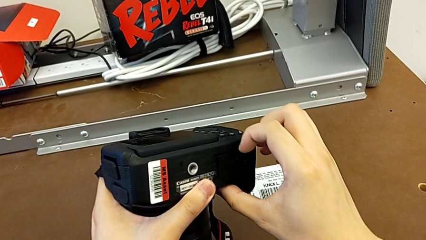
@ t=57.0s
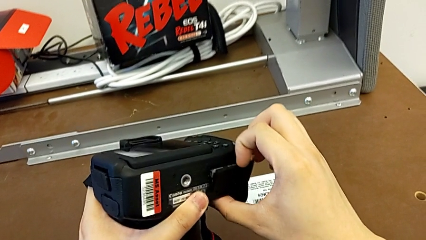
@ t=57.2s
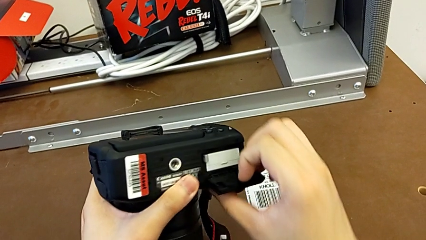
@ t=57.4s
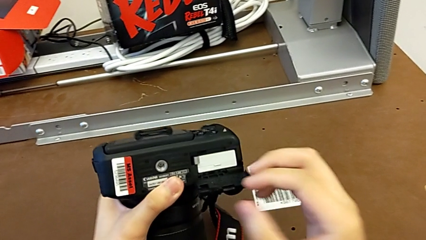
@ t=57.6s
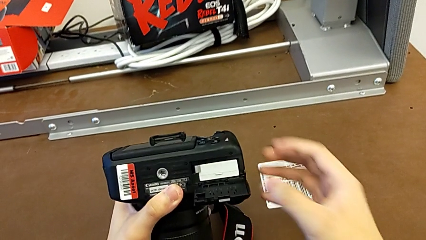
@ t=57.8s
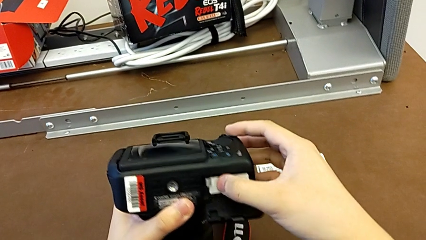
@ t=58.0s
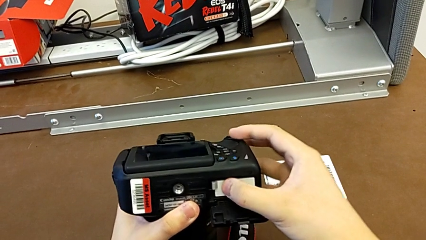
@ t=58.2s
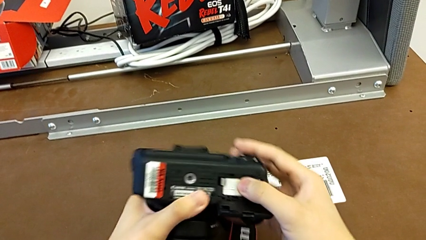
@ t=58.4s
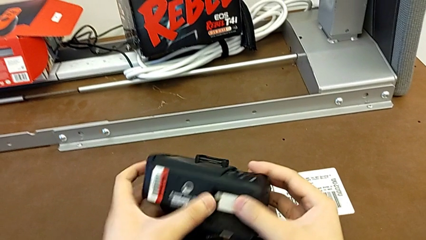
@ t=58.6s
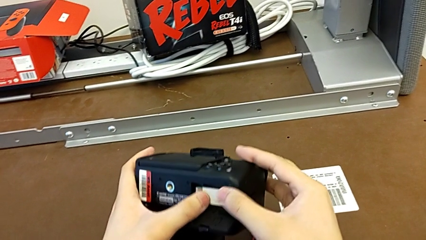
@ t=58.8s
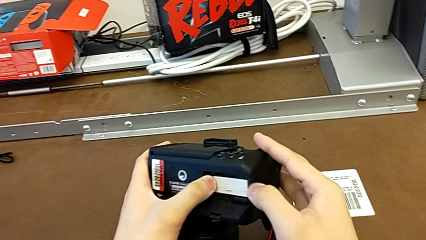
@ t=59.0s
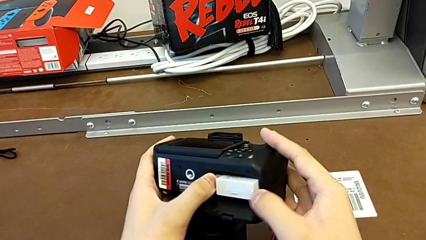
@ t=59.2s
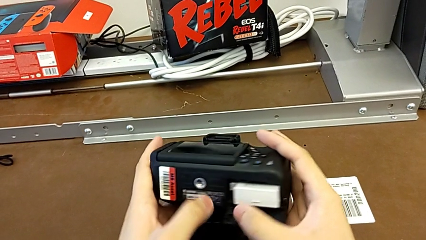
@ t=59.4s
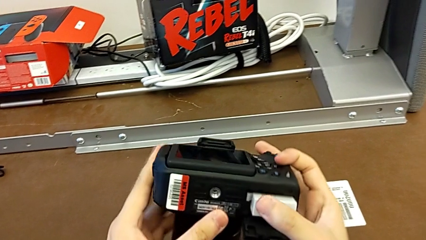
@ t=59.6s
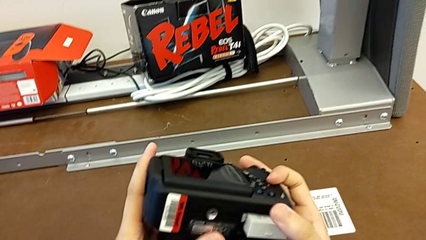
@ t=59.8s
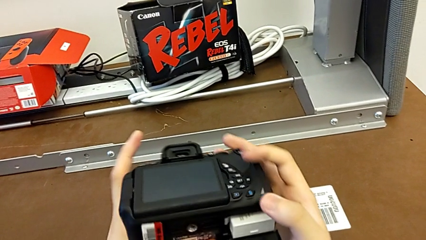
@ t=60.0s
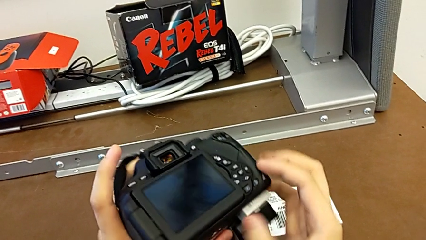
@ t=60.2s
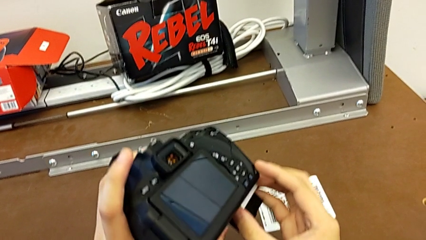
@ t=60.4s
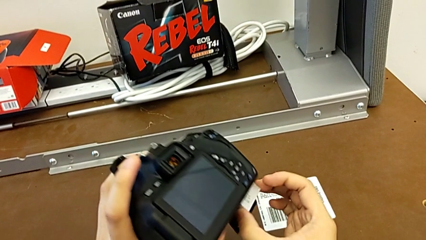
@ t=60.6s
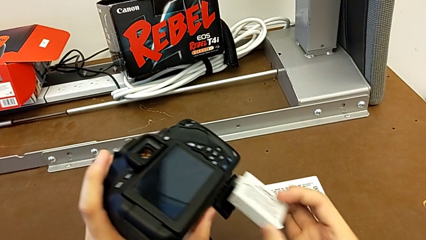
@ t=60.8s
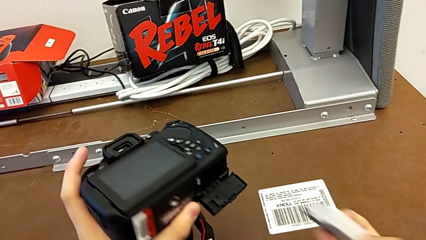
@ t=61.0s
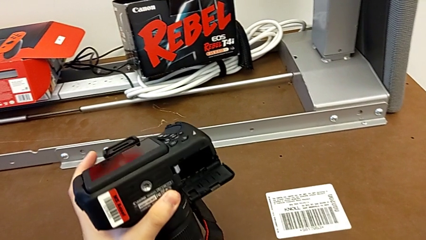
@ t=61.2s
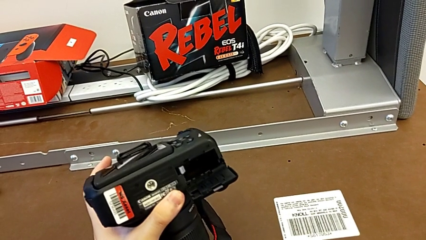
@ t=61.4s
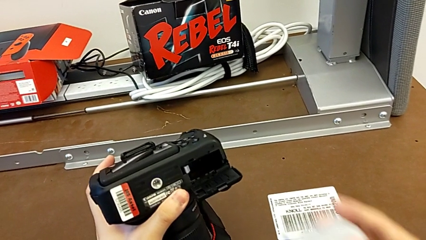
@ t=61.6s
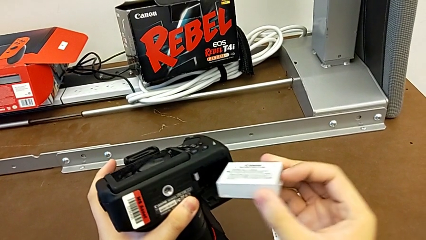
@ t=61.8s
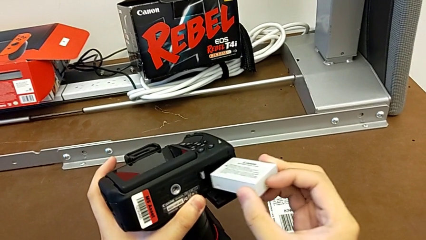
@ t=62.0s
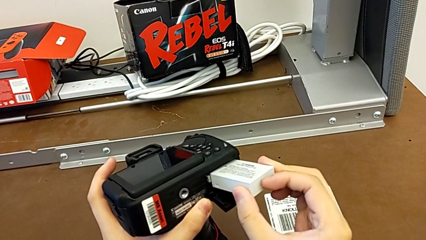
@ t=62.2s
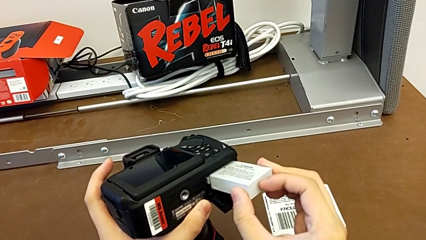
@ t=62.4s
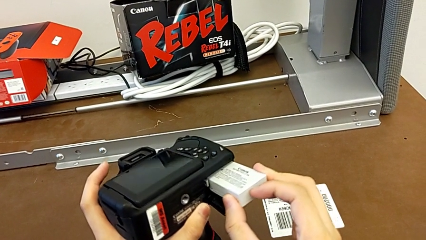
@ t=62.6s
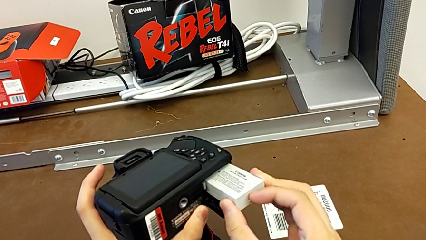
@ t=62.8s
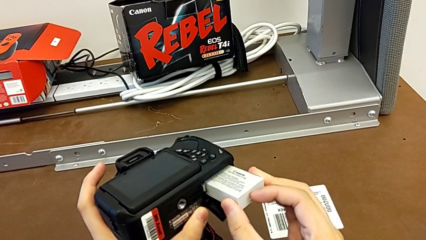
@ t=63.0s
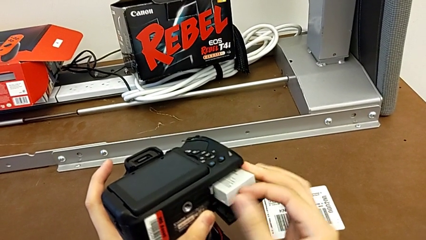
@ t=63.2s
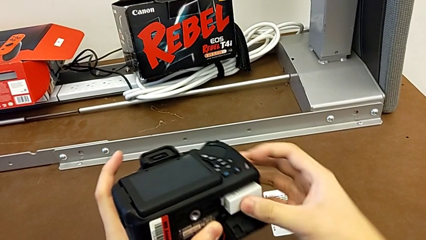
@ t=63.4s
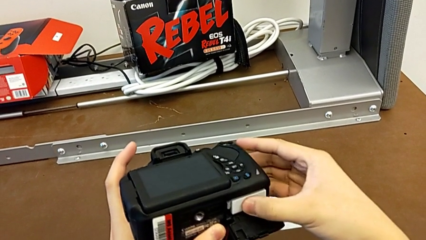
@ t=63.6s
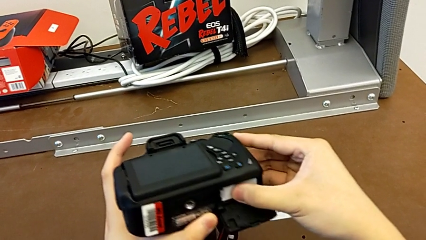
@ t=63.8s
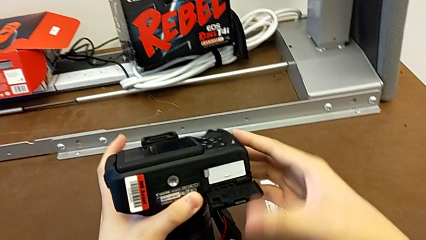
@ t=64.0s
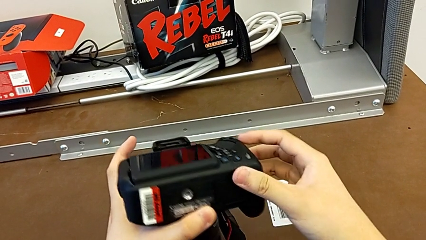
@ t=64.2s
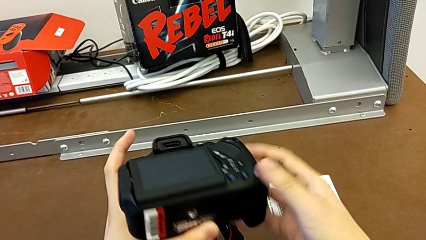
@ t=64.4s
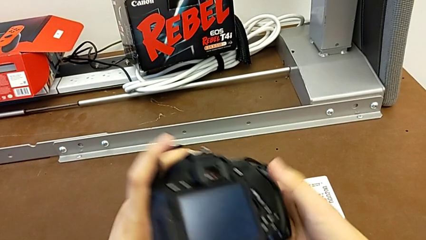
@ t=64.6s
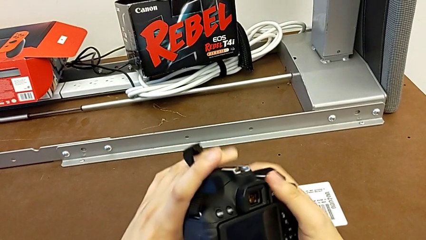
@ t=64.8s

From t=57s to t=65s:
The camera wearer is exchanging their old DSLR battery. They open the battery door, push the old battery lock, withdraw the old battery, insert the battery and close the battery door.

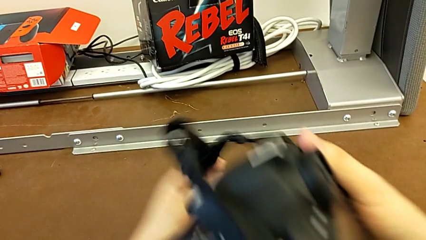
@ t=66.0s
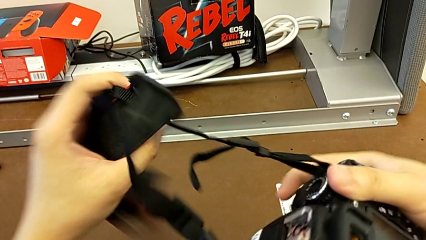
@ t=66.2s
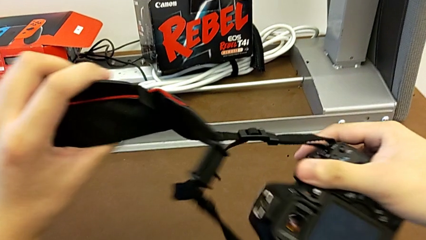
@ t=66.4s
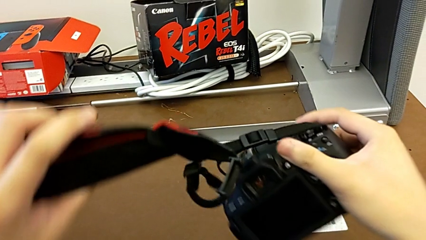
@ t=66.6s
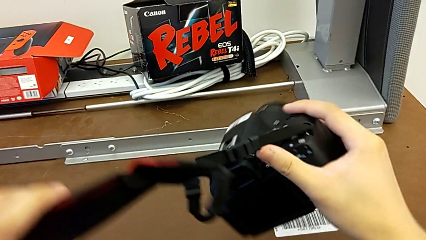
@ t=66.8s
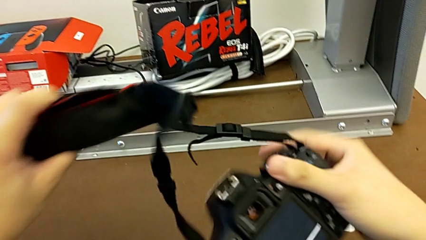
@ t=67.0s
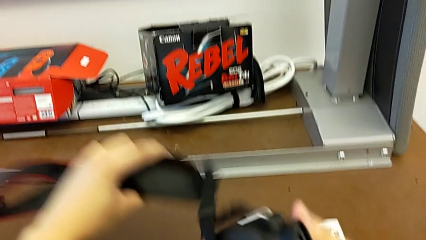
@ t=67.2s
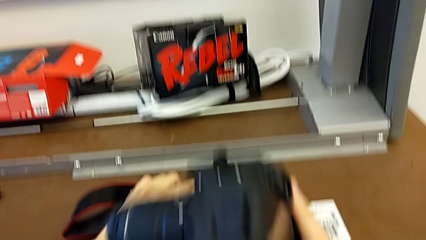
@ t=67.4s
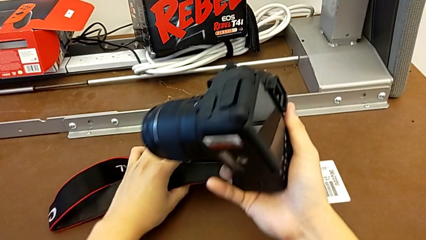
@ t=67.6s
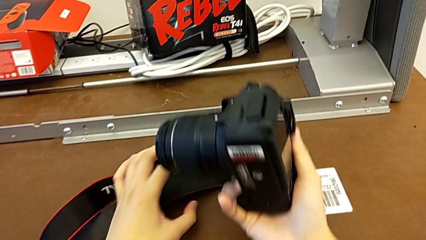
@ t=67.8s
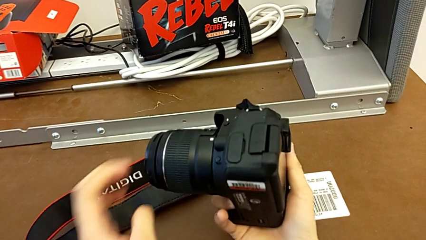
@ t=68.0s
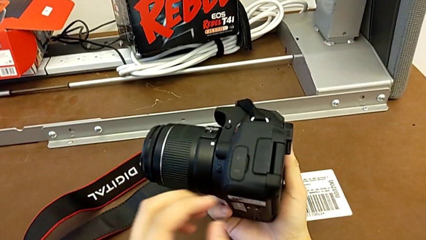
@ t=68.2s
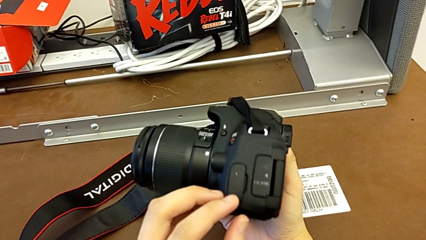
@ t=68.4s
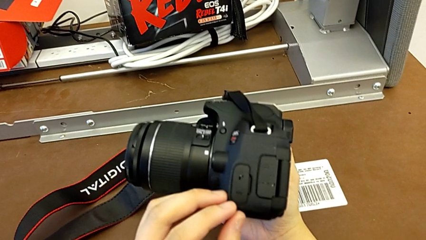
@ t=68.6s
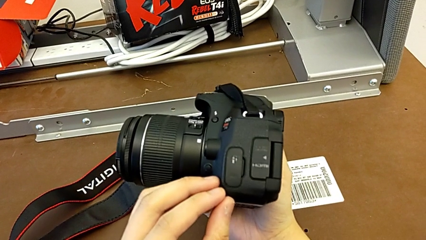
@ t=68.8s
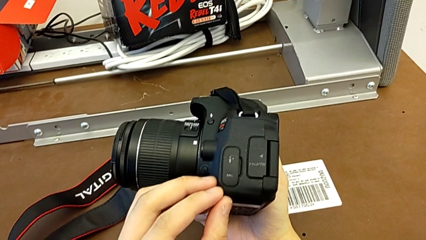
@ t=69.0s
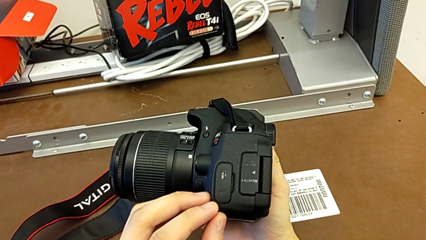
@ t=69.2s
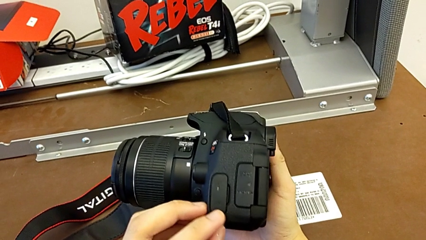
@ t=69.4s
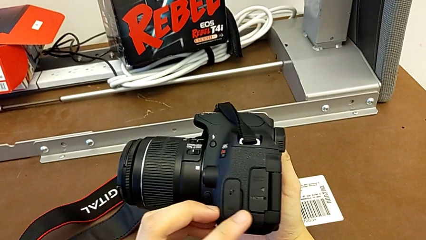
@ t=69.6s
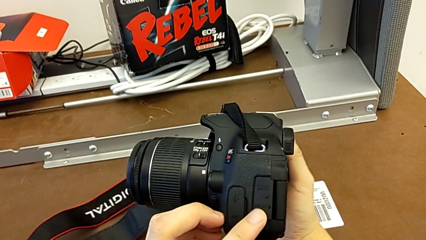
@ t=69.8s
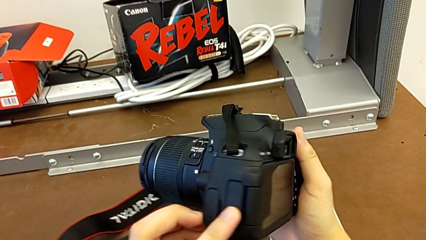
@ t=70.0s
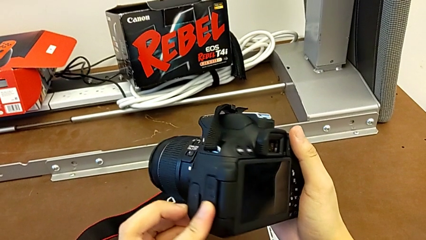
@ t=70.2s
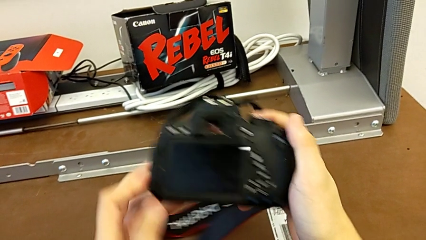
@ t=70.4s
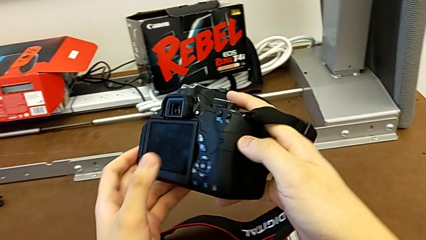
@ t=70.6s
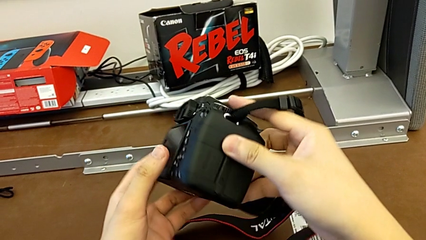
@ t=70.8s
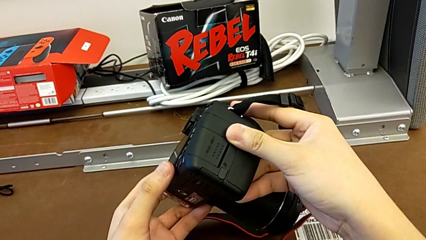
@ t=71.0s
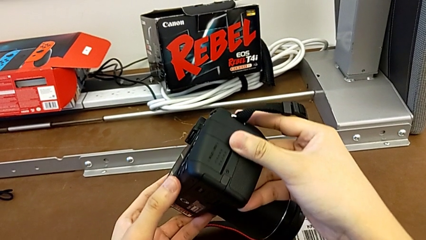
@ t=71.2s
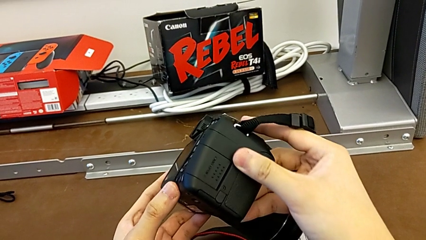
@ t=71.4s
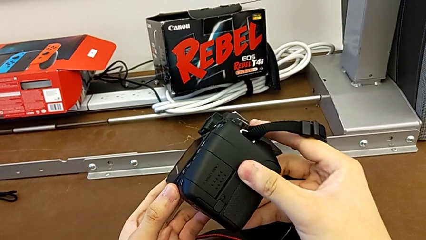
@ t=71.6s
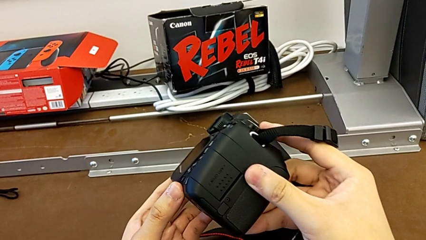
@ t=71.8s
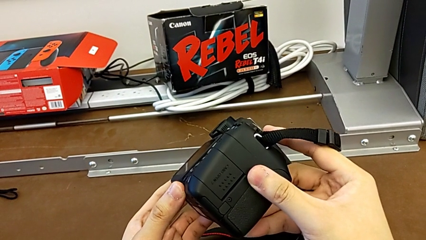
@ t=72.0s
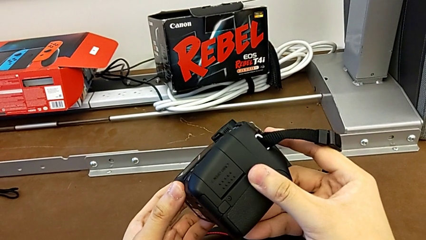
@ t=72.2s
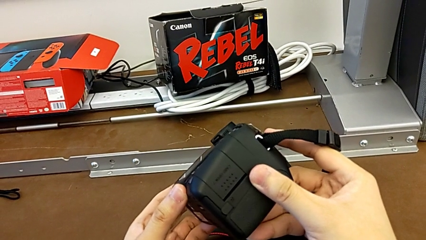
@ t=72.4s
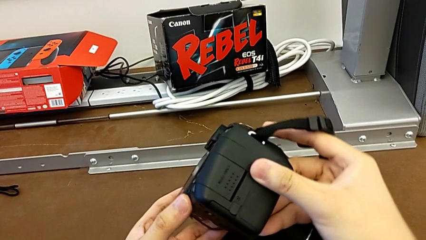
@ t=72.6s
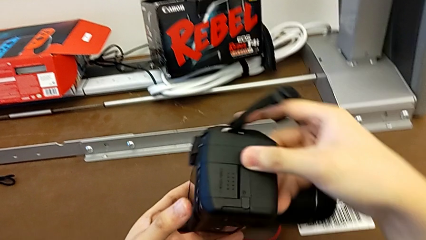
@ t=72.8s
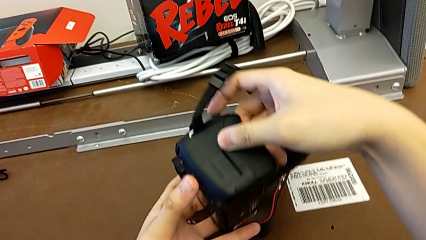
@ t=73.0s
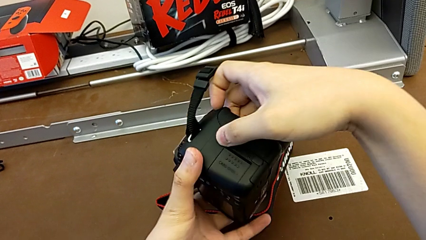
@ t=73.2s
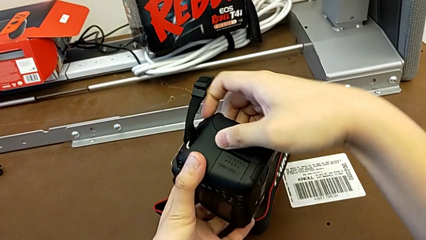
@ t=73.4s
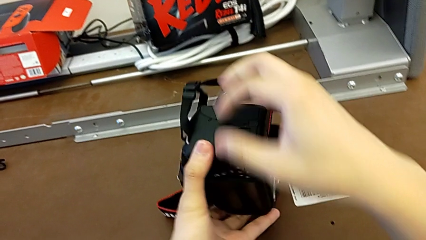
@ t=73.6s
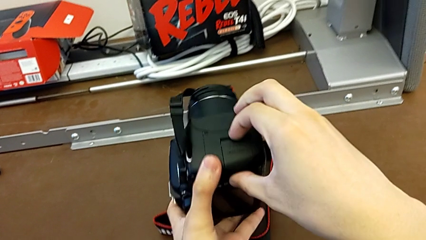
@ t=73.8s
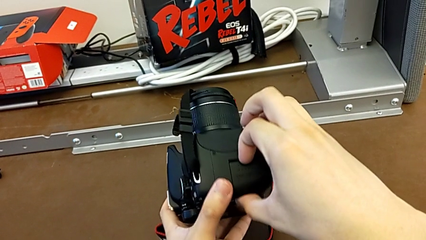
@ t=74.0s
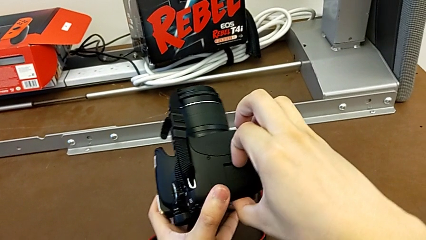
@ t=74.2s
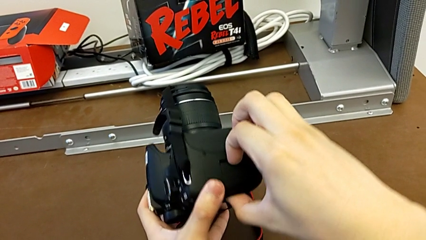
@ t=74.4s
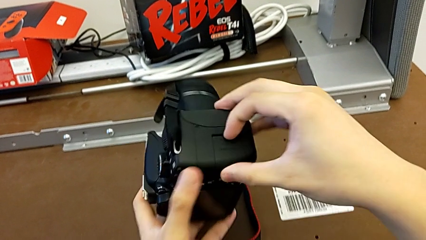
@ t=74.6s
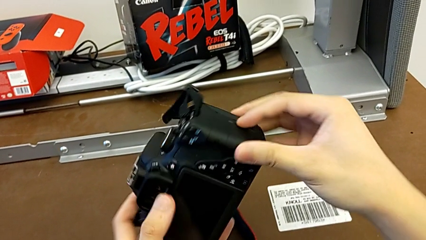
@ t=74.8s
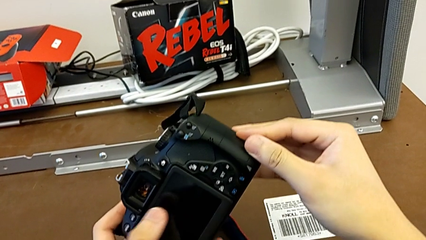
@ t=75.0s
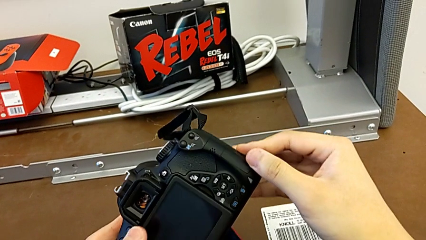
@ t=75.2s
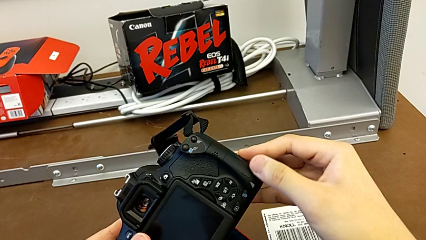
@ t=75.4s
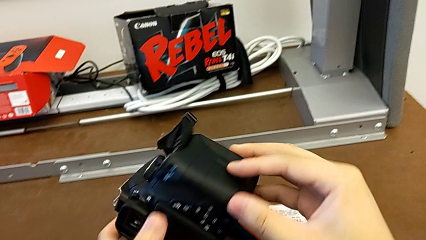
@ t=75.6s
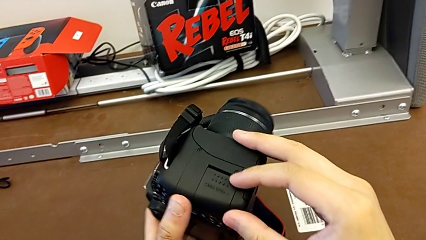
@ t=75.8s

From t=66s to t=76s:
The camera wearer is changing the SD card. They rotate the DSLR, inspect it, rotate it, inspect it and push the SD slot.
